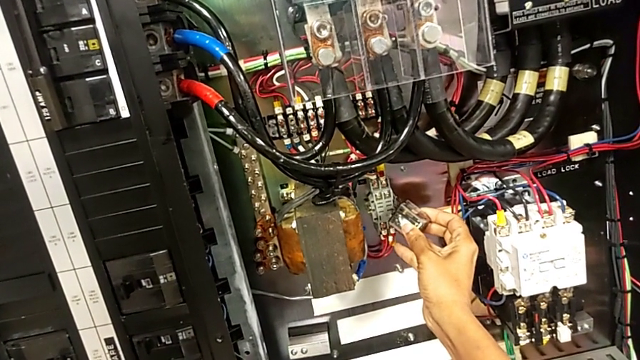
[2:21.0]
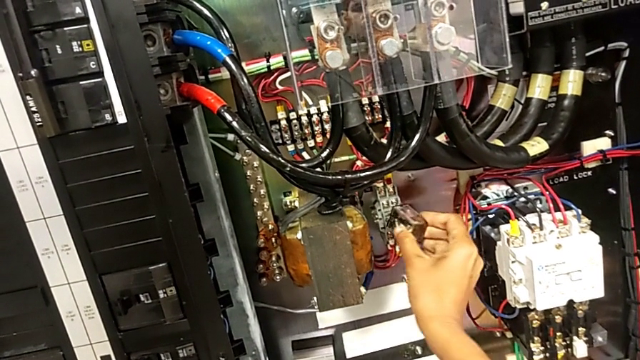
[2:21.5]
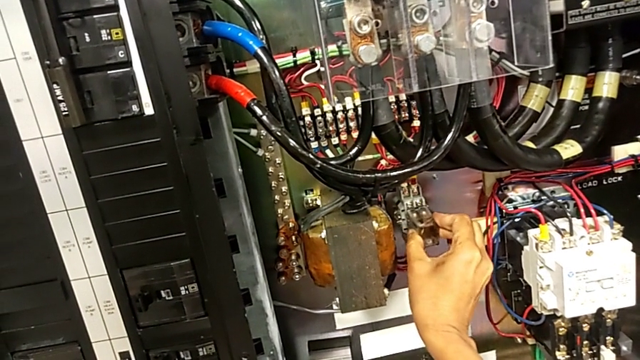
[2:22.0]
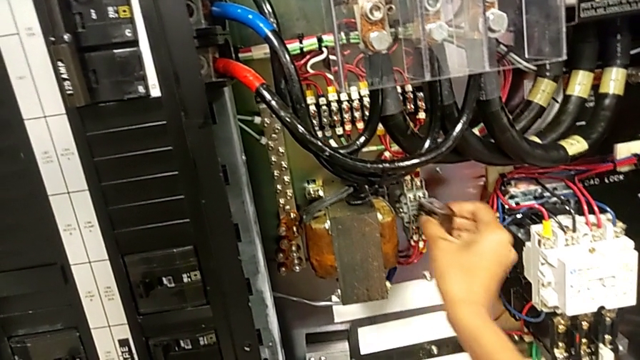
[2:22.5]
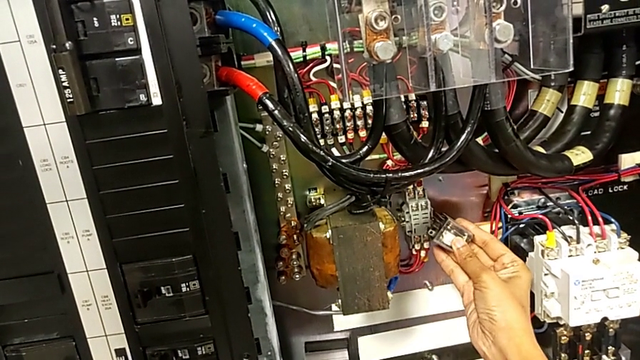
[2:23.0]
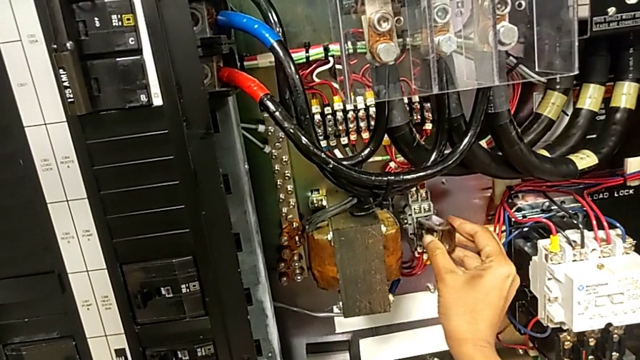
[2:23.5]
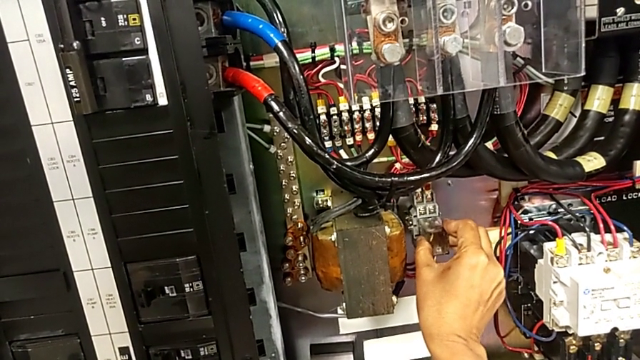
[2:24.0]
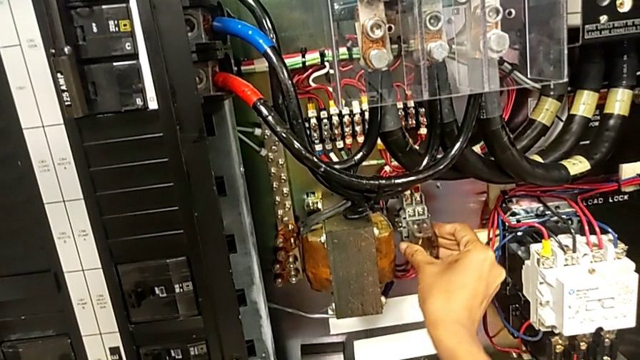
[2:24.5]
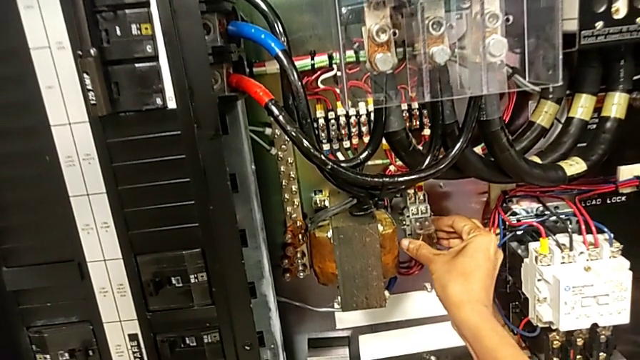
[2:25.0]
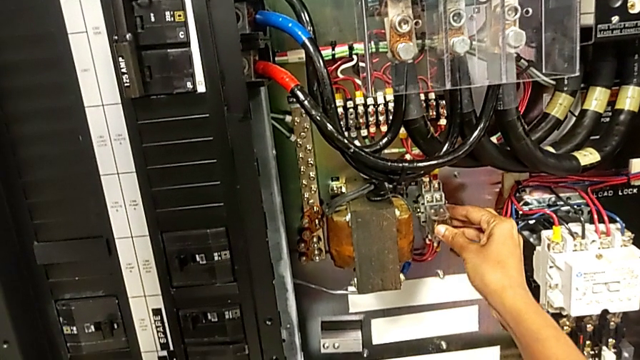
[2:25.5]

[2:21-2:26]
The camera wearer is exchanging the component. They align the circuit breaker and assemble it.

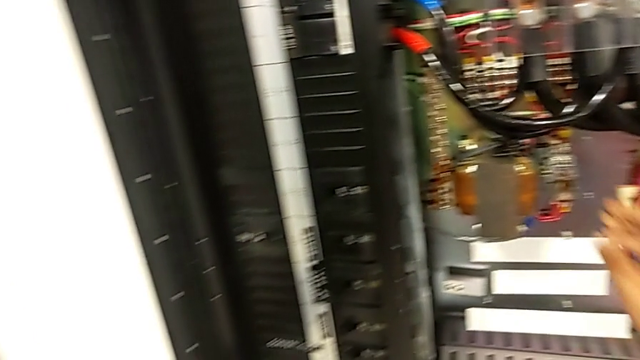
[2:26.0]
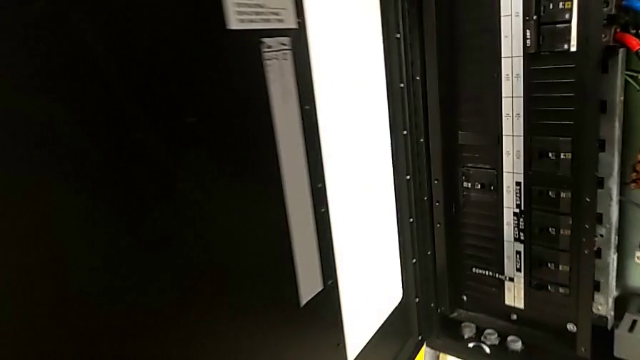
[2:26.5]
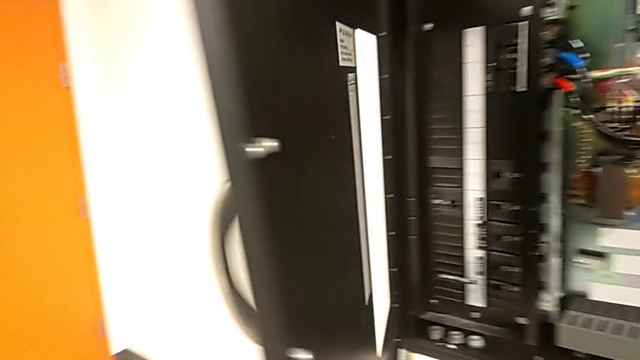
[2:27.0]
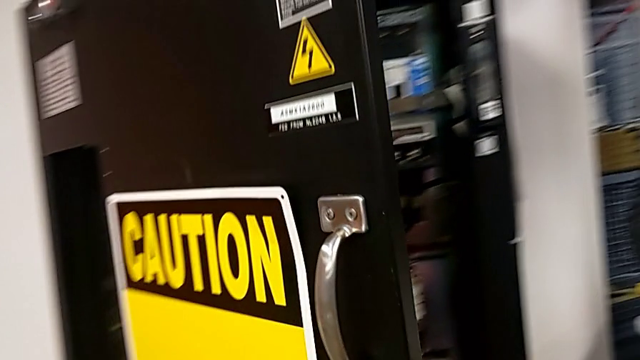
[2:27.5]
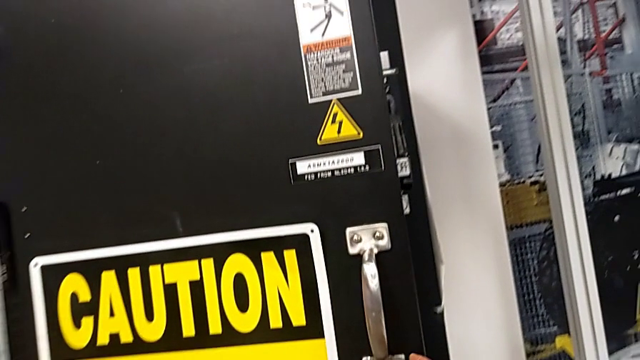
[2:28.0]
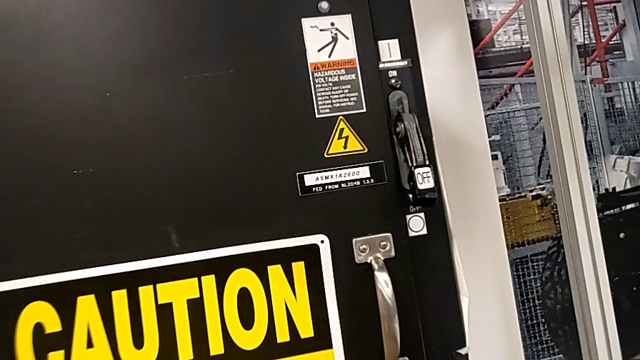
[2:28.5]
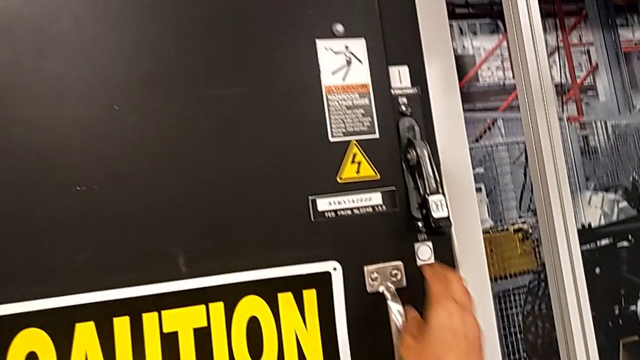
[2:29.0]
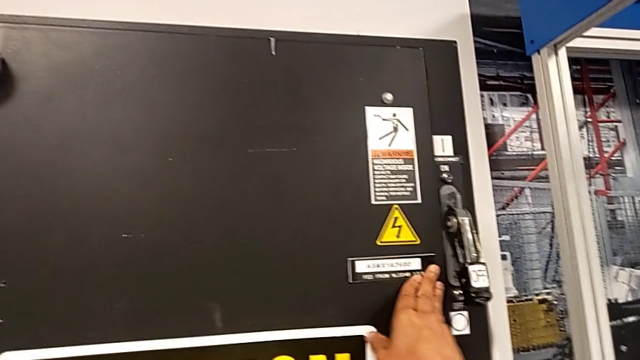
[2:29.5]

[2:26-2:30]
The camera wearer closes the front panel. They close the front panel door and push it.

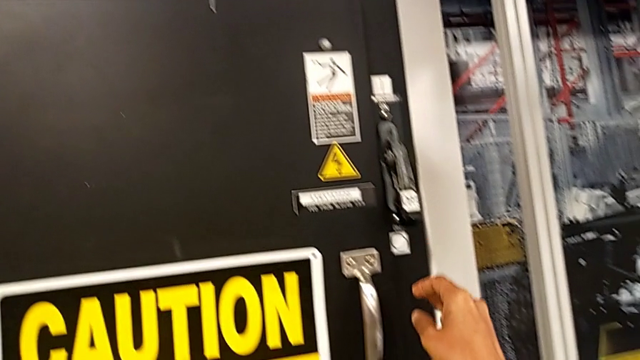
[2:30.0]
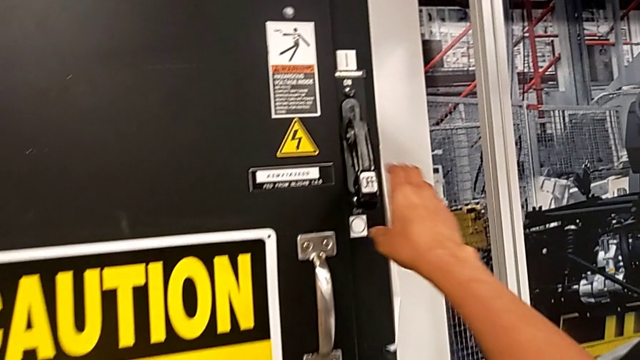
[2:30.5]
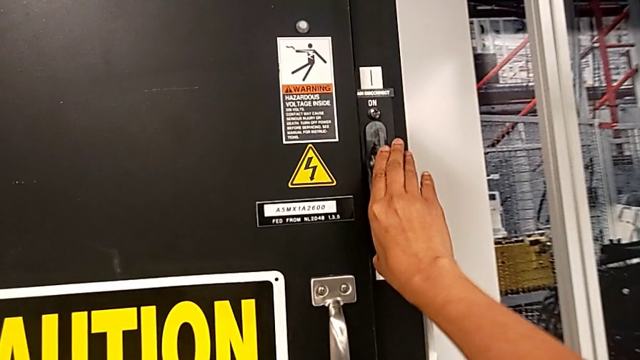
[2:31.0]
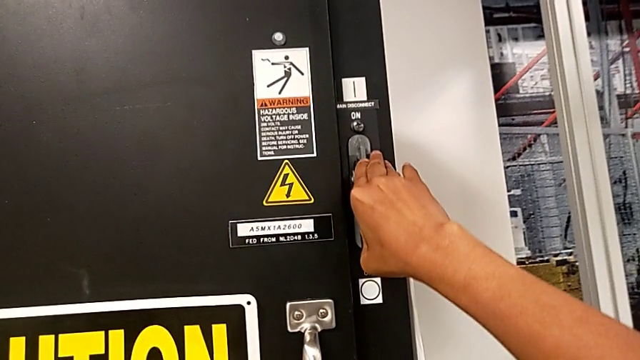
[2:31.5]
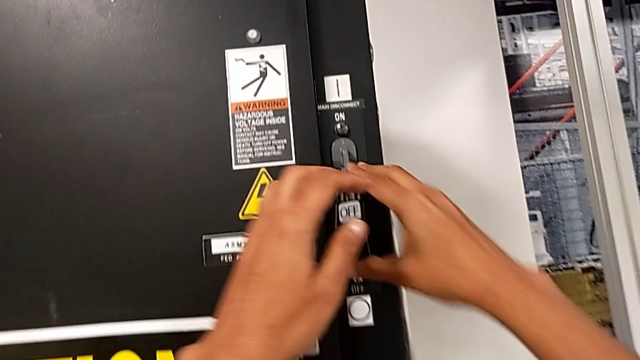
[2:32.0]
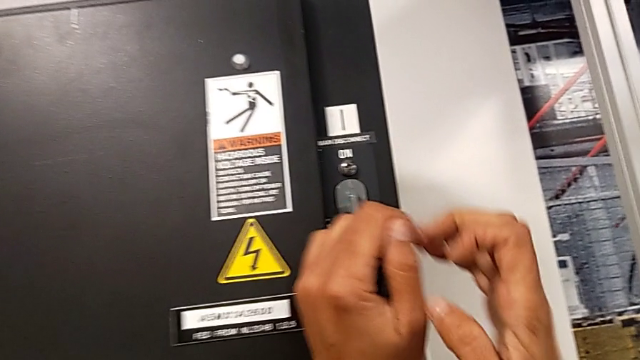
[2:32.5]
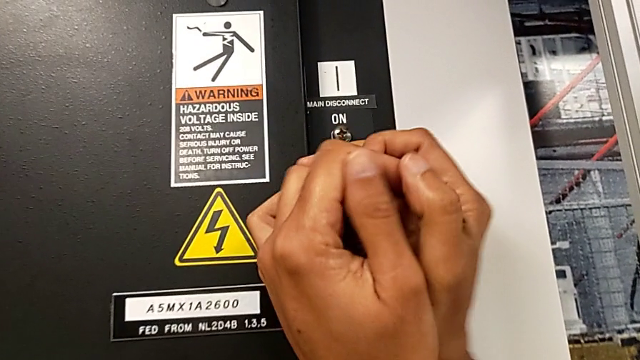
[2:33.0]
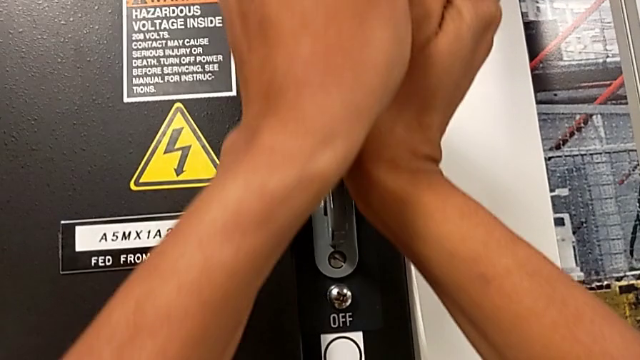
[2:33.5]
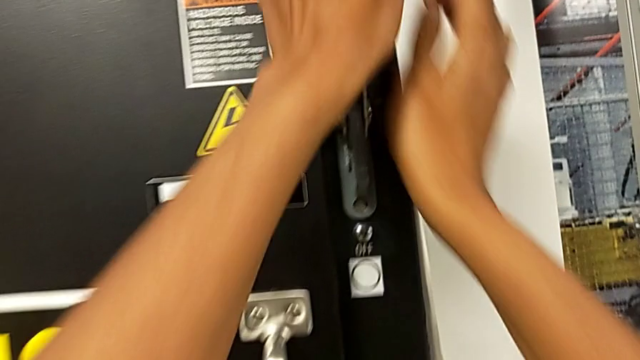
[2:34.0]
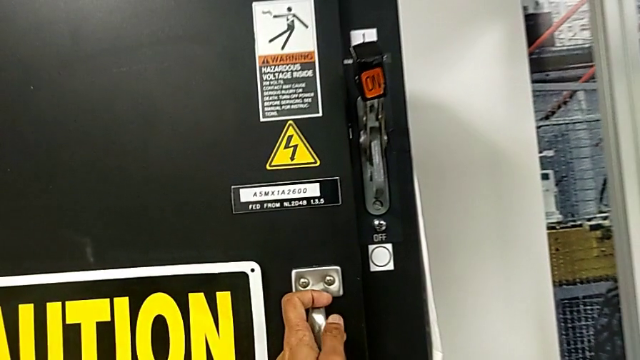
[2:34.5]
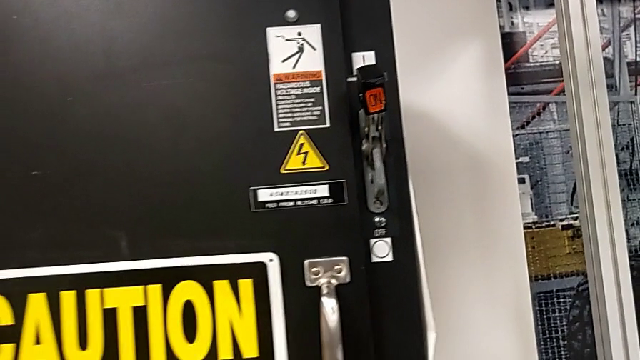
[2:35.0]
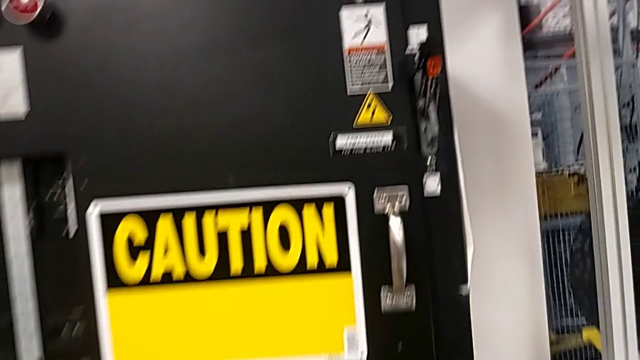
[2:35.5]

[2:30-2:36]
The camera wearer turns on the main power. They grab the lever and pull it.
